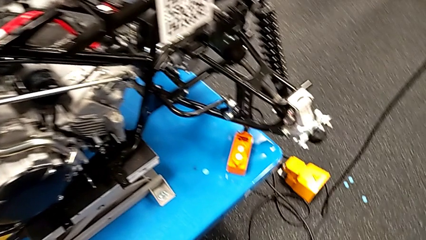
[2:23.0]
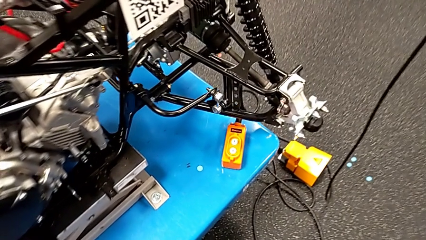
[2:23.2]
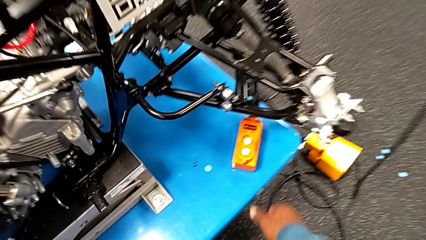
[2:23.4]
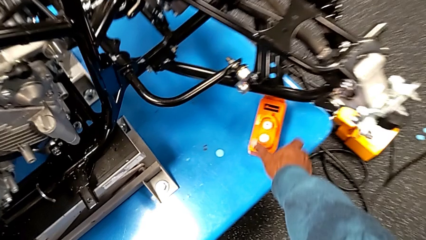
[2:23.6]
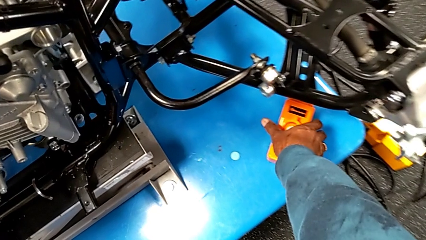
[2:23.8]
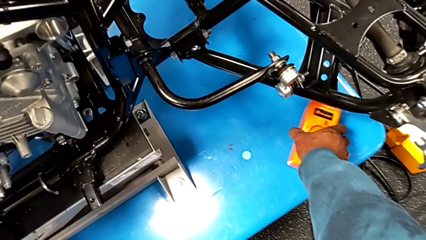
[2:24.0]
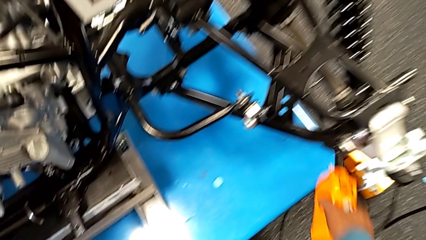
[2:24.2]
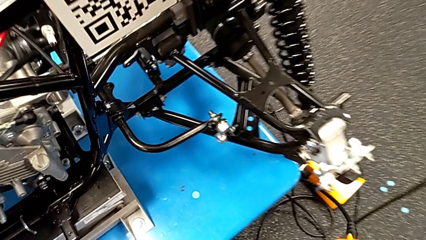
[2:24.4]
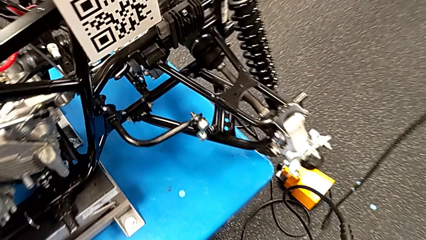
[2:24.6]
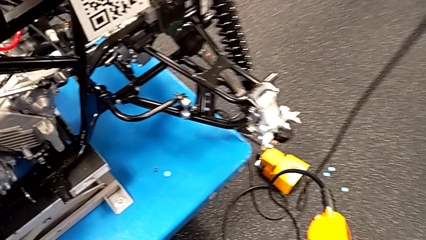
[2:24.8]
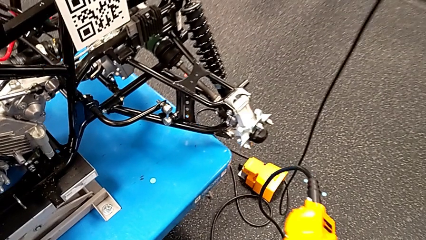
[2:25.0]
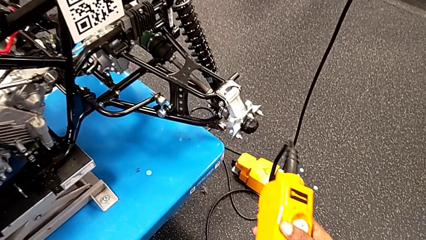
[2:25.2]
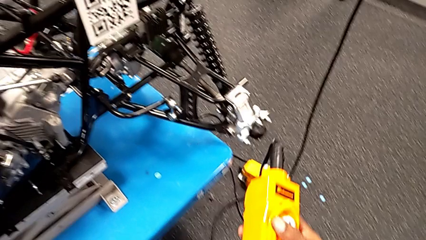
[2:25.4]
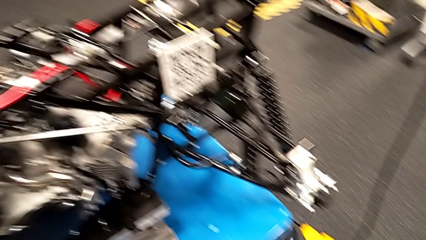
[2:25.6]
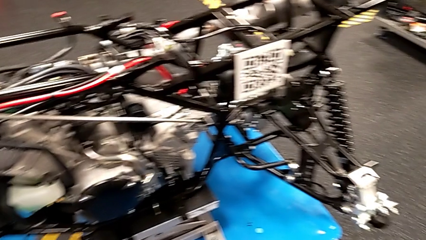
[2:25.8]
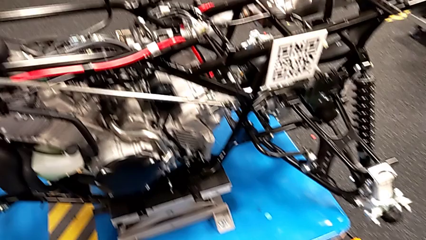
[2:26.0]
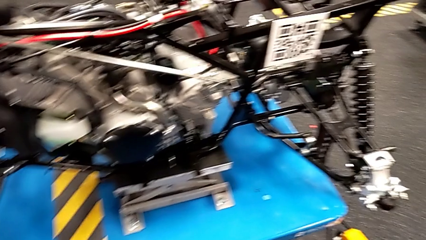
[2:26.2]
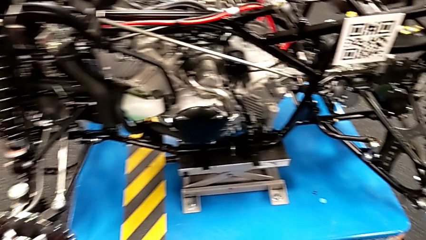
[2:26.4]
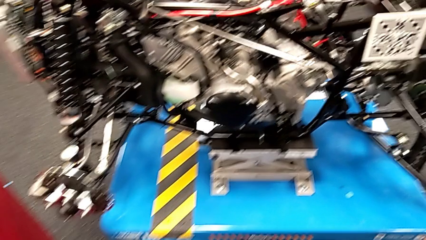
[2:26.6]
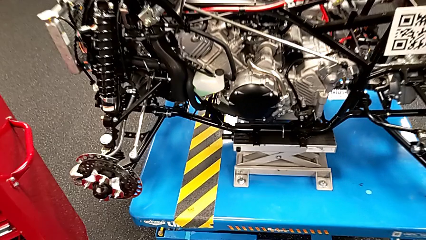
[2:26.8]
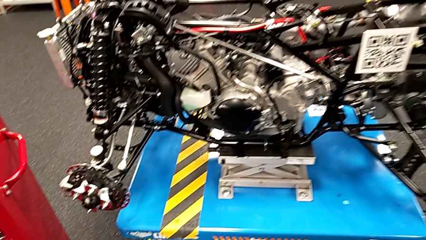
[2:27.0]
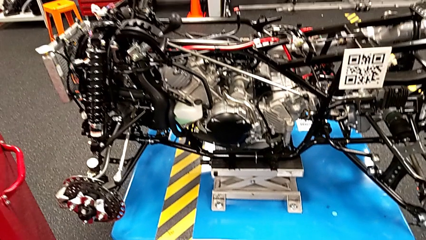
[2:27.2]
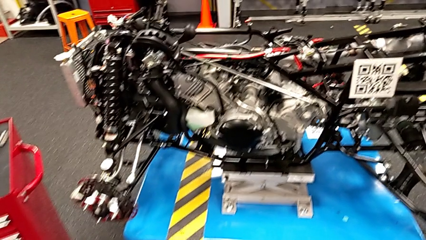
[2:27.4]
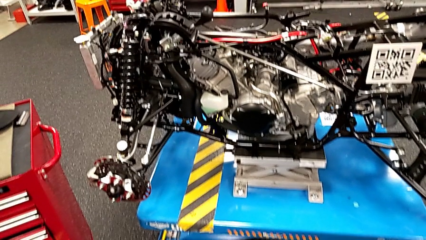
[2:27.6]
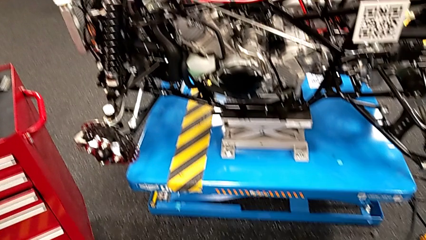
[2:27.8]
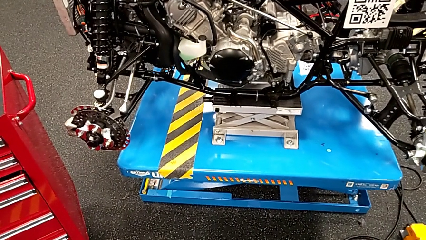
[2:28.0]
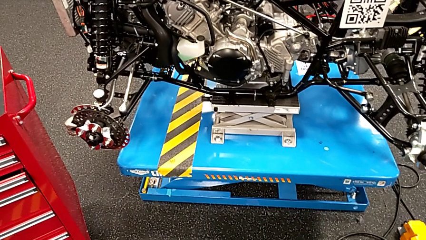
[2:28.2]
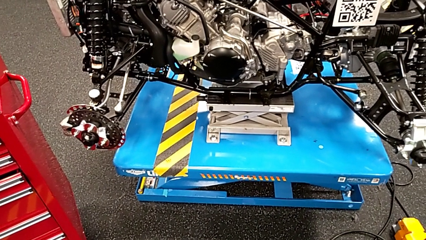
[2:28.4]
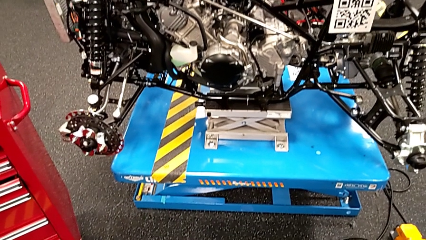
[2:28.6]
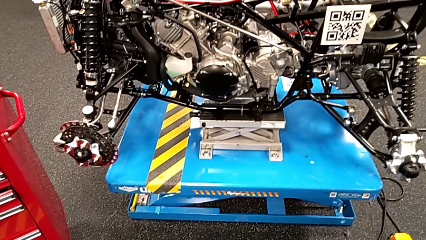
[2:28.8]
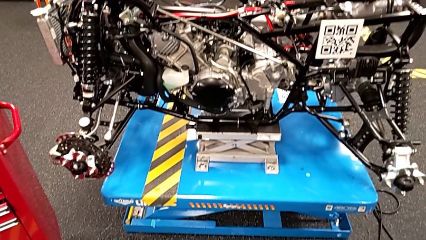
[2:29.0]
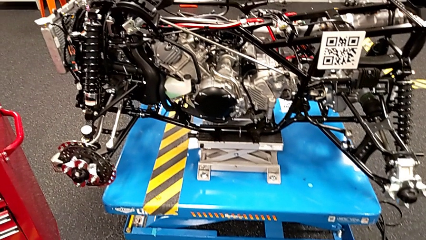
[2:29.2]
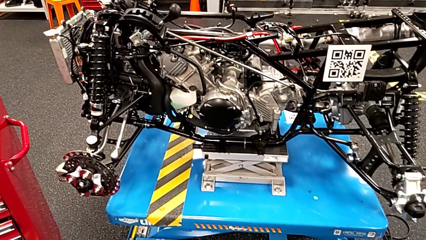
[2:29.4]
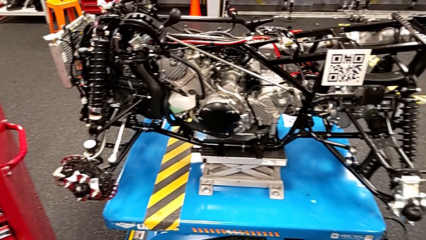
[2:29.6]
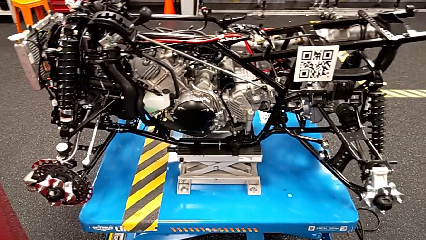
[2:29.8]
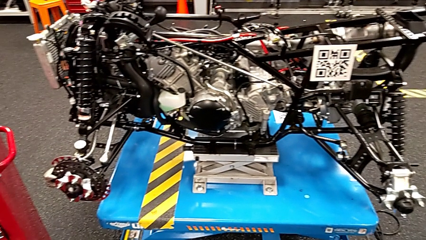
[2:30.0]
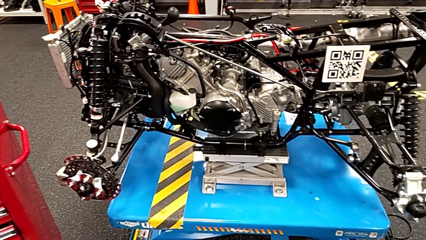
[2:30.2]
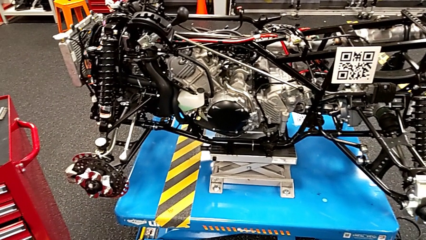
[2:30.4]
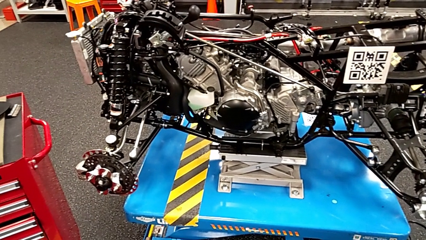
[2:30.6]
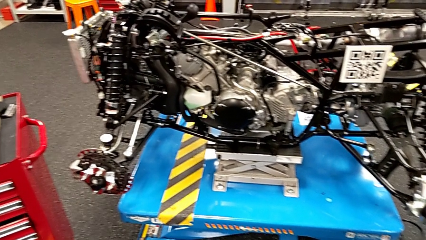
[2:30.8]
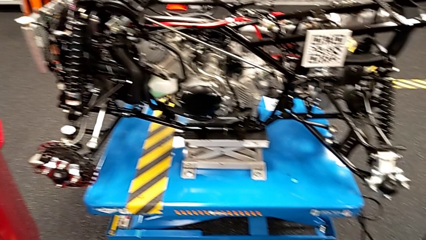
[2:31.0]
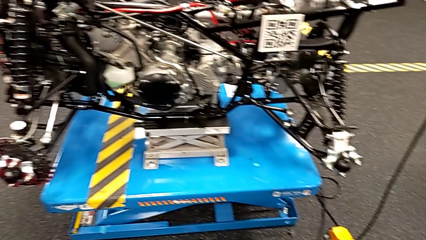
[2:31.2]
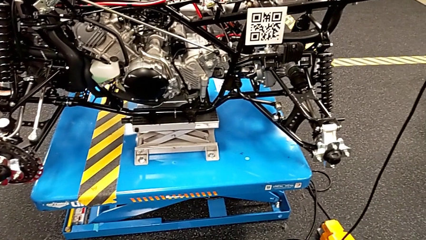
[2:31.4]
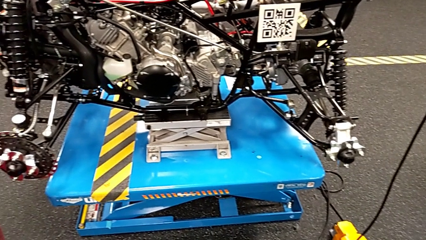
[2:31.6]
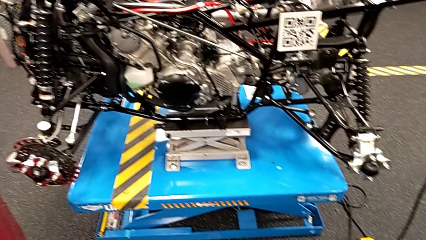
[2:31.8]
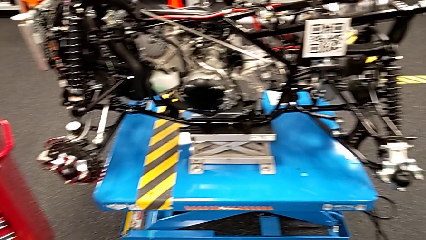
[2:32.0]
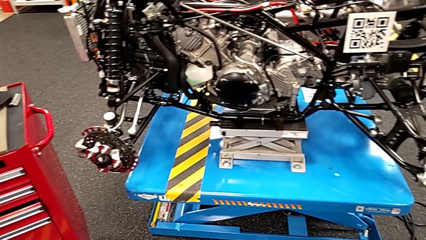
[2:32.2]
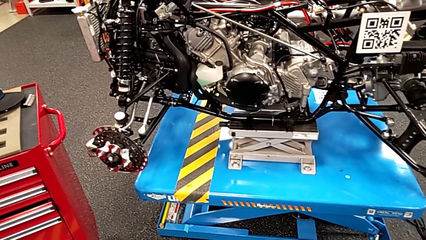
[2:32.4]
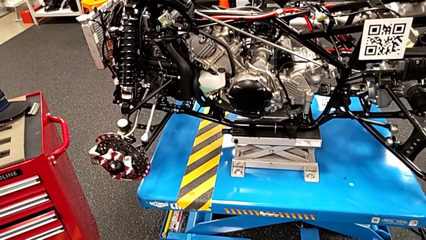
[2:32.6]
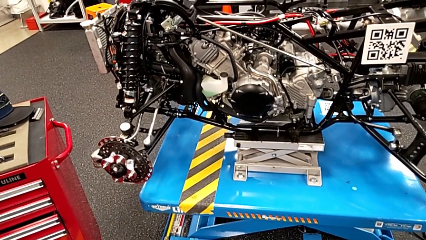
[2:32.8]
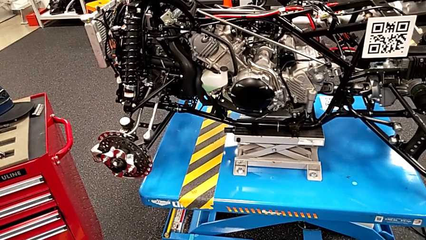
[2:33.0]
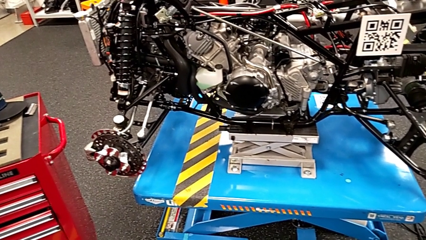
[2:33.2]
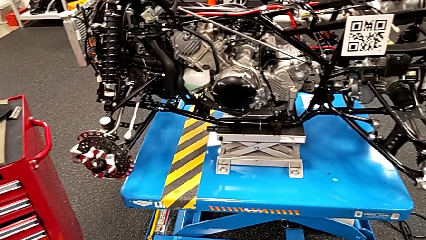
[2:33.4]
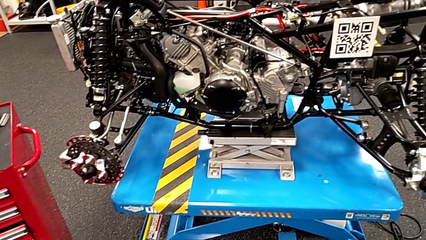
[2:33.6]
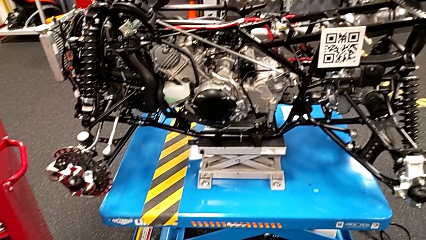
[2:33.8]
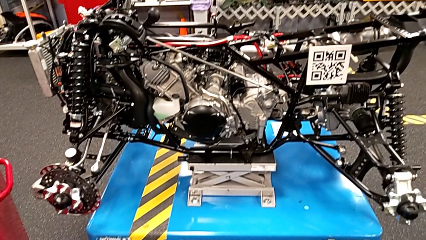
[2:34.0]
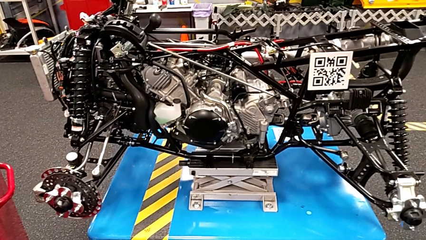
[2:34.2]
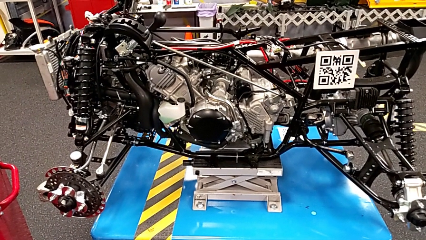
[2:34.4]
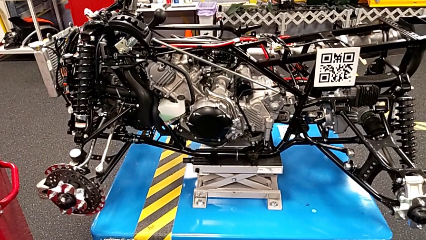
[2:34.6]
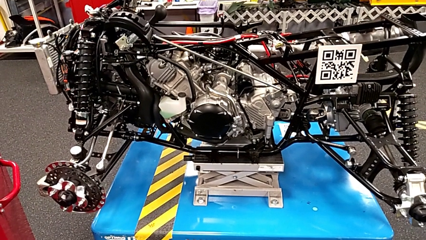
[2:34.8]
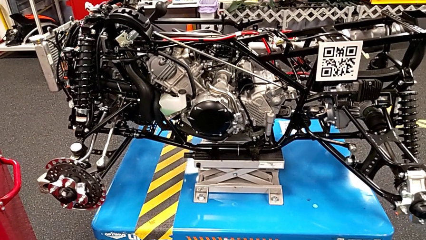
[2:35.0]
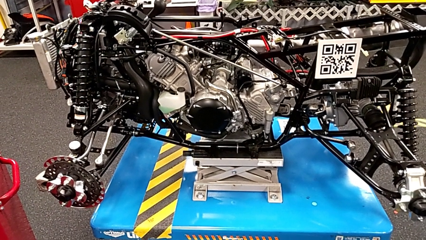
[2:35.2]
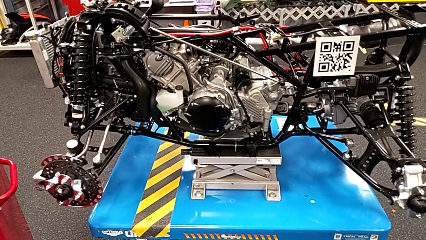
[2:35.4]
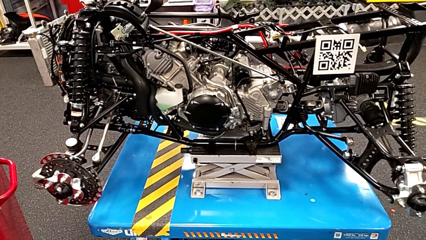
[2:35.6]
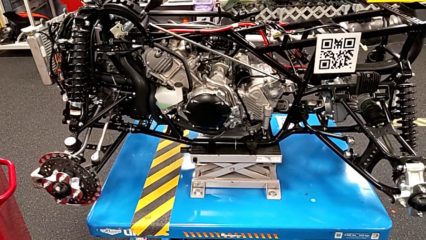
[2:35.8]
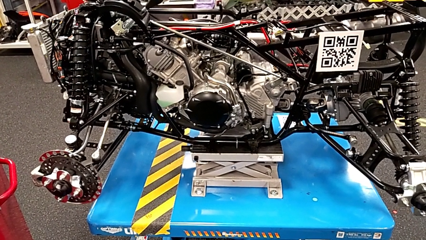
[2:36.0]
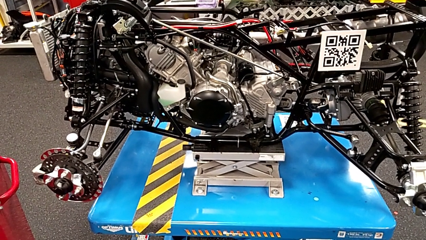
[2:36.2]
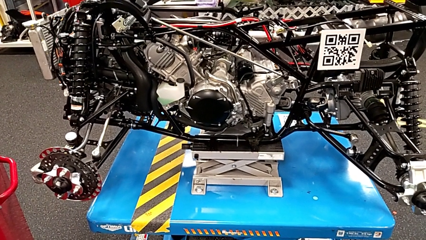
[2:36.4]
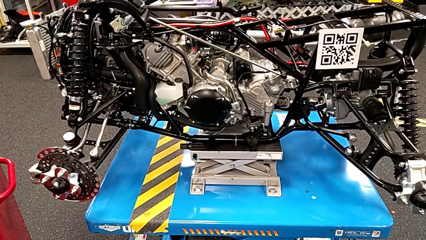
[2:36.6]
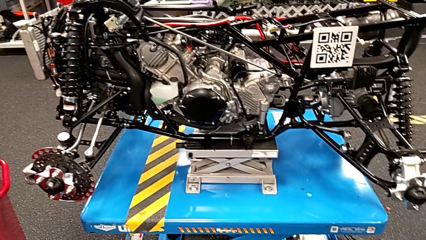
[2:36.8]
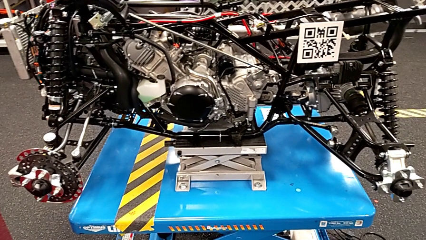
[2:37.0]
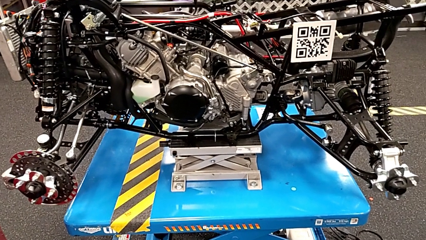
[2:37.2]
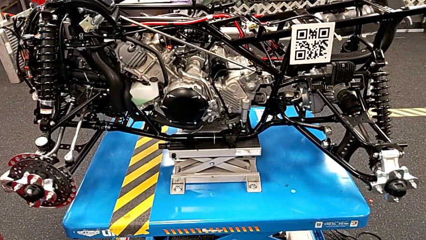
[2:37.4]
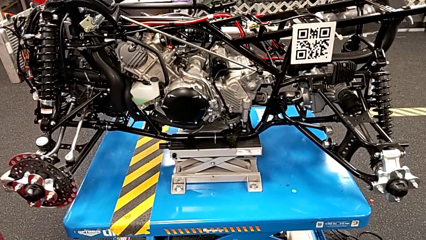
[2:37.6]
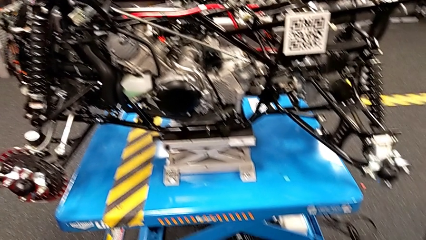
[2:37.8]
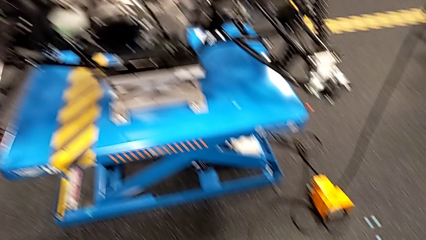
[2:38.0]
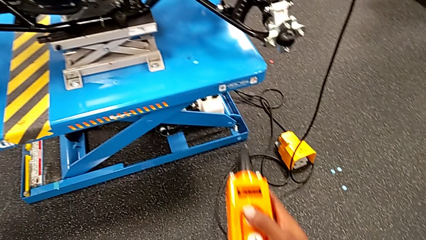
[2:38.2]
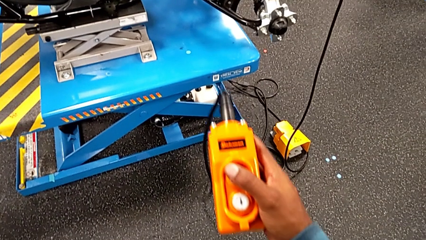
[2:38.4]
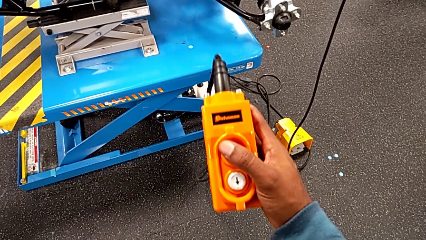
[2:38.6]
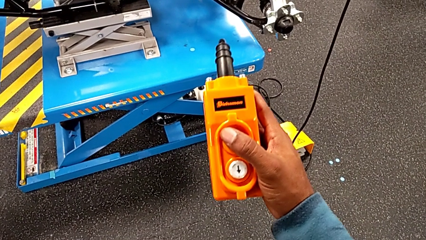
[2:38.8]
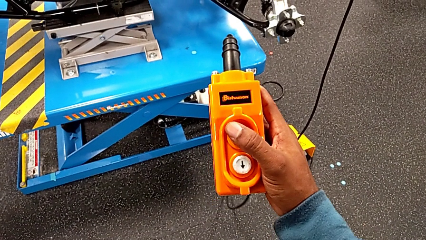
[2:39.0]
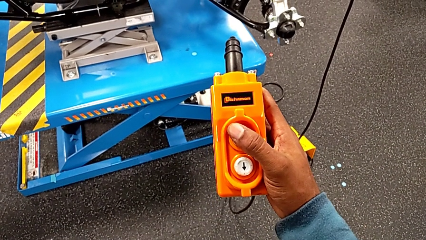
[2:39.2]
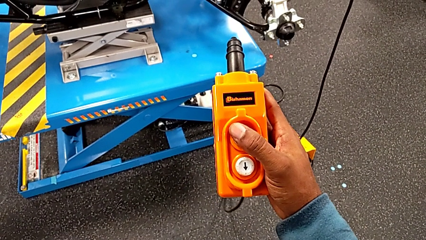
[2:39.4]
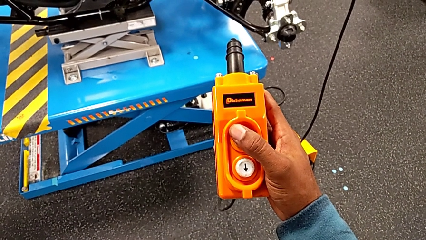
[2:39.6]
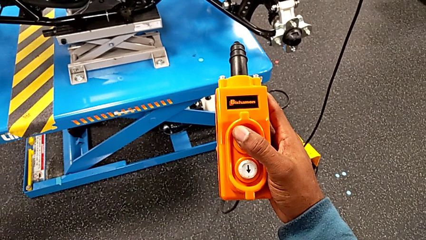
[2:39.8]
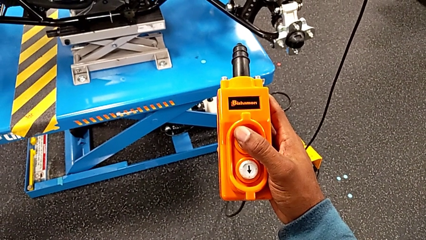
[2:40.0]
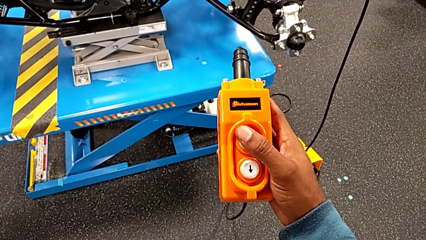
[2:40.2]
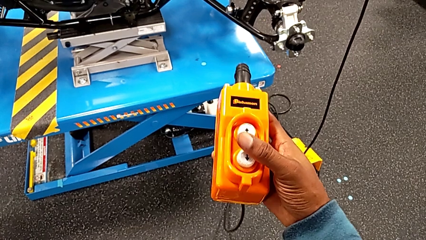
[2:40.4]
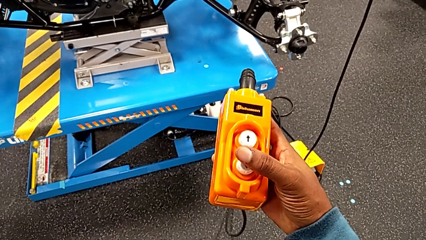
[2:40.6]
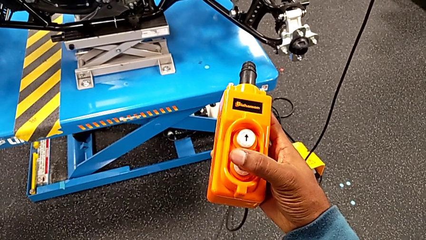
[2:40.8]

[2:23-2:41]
The camera wearer is using the remote to turn on the base. They grab the remote, press the button up and hold the remote.
